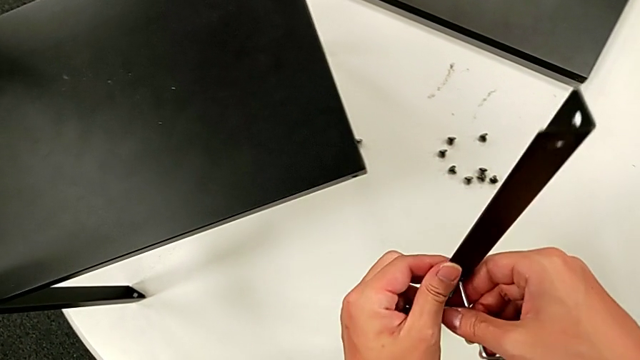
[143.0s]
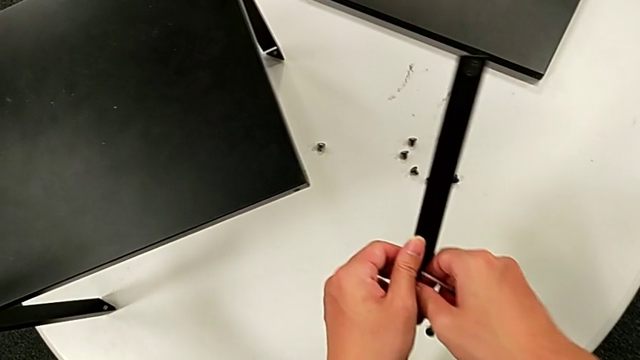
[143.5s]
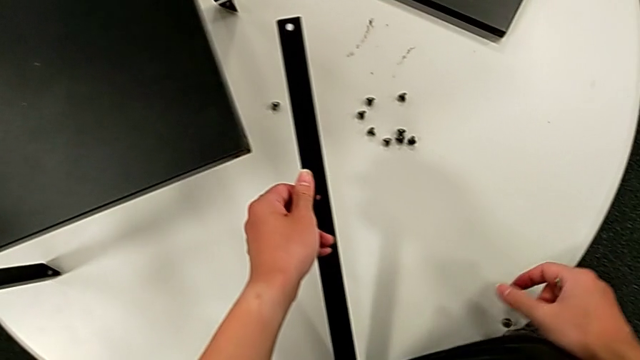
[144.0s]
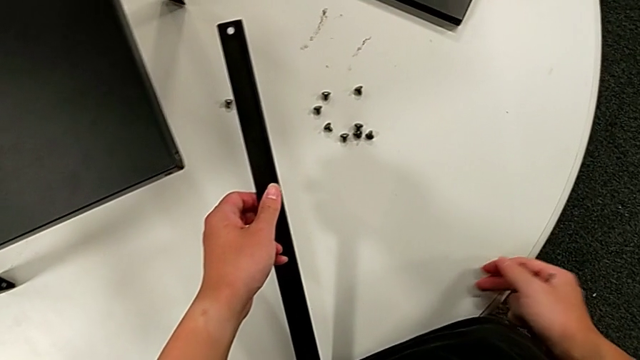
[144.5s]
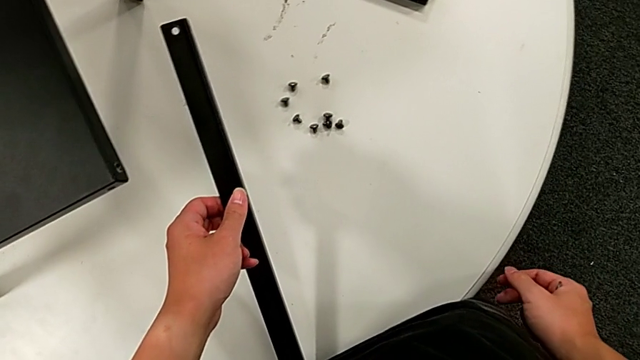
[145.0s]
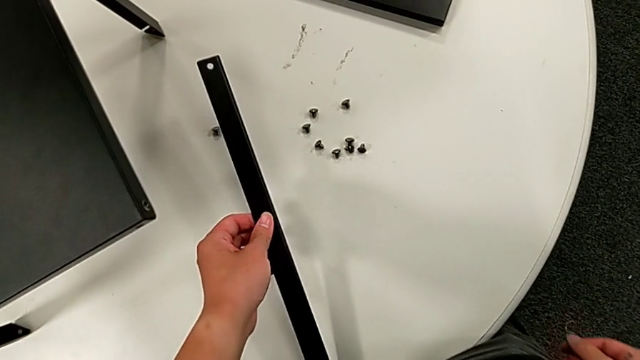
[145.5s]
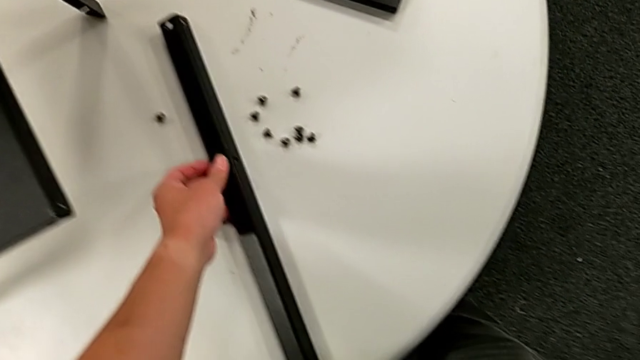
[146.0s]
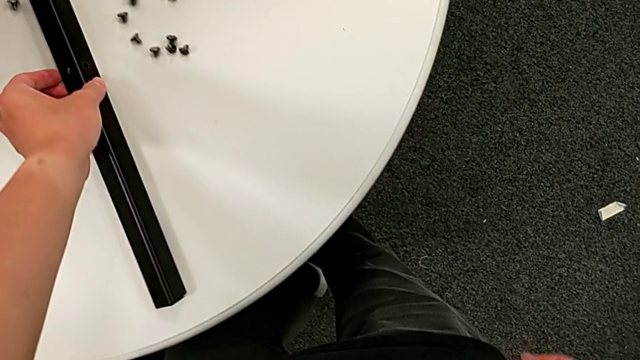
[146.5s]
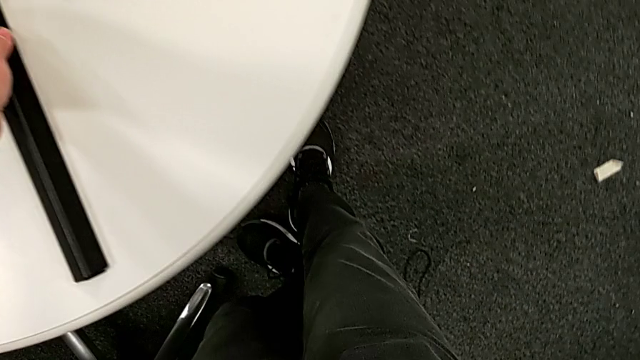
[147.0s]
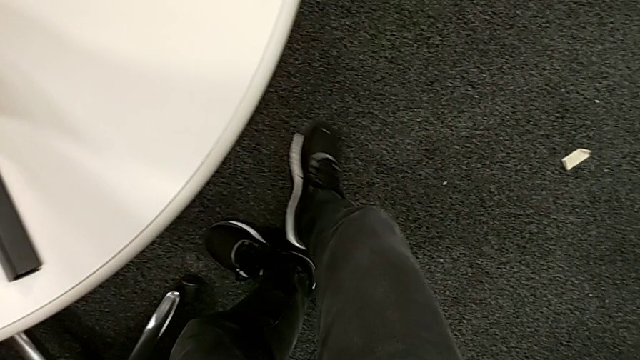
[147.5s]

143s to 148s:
The camera wearer is disassembling the first leg. They disassemble the hex socket head, wrongly drop it and place the first leg.

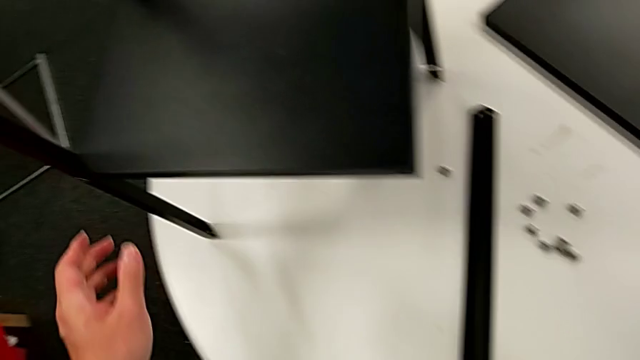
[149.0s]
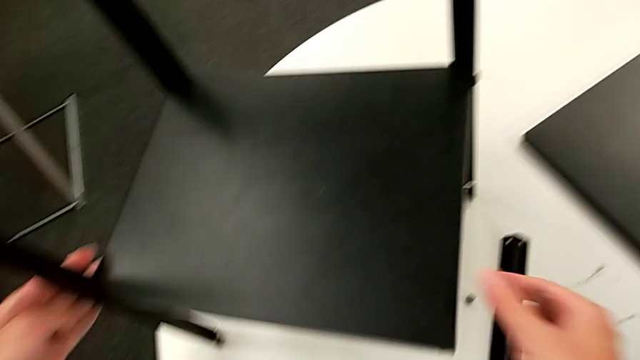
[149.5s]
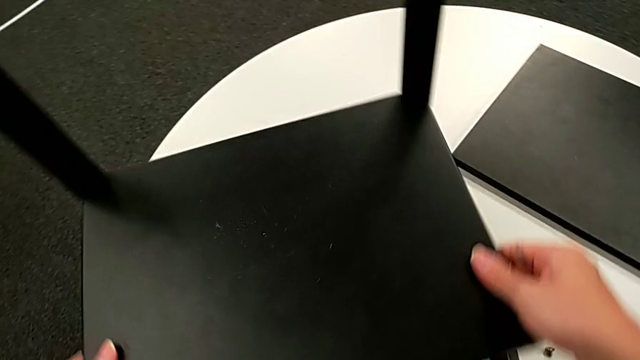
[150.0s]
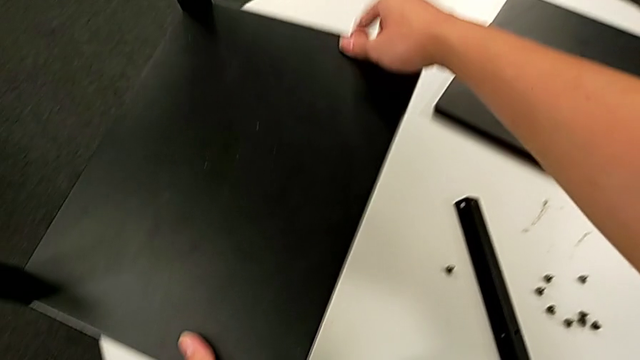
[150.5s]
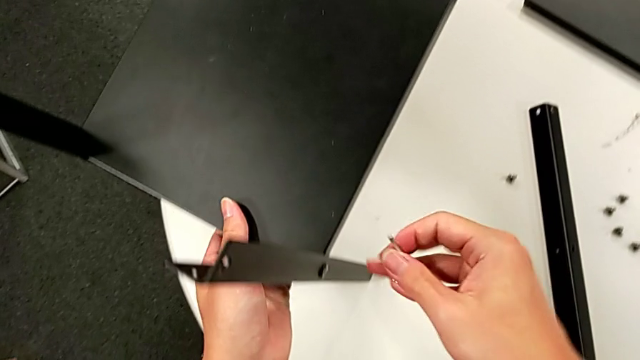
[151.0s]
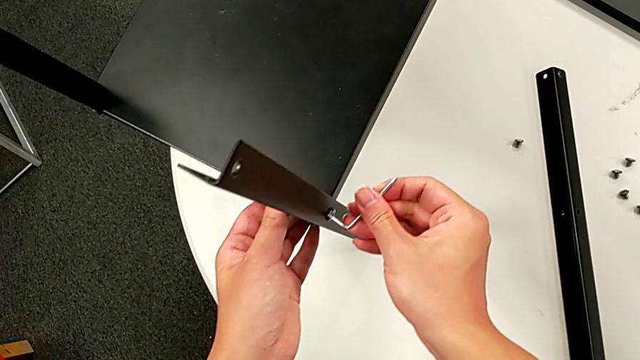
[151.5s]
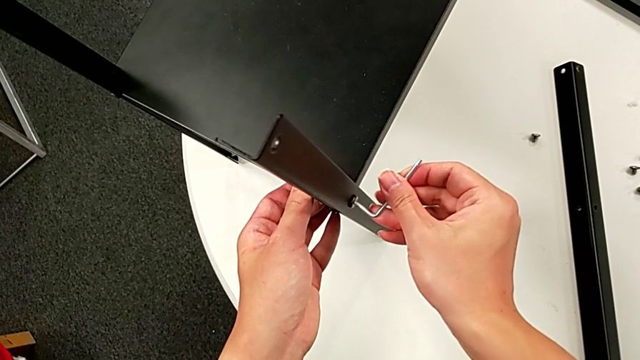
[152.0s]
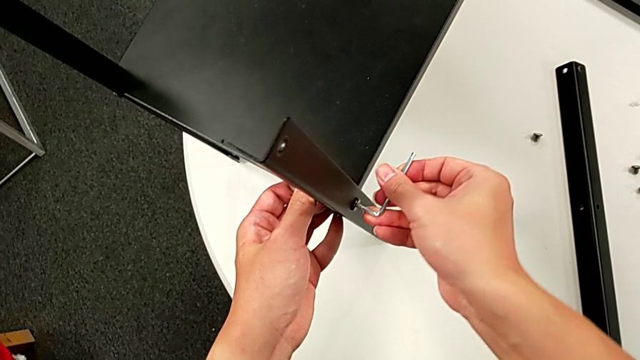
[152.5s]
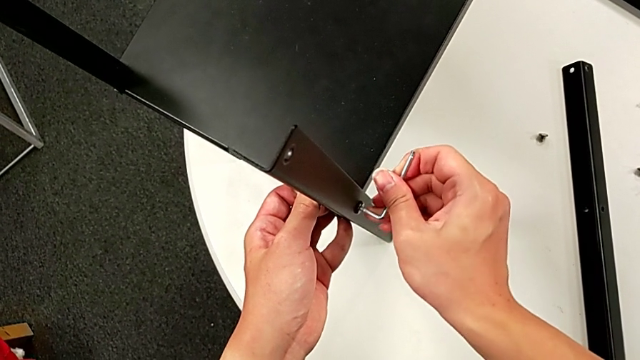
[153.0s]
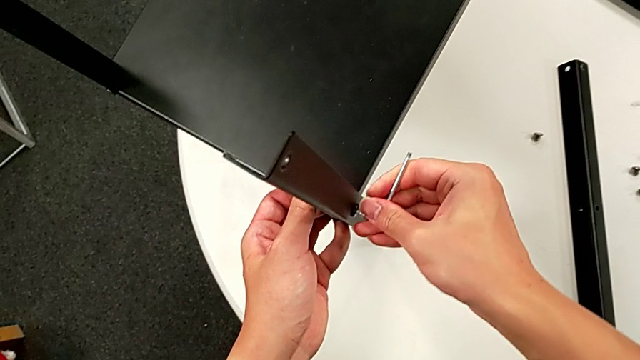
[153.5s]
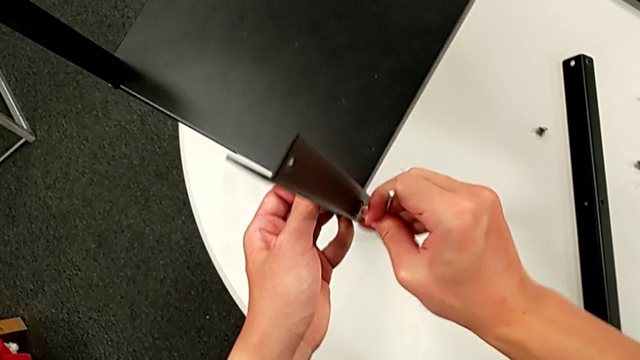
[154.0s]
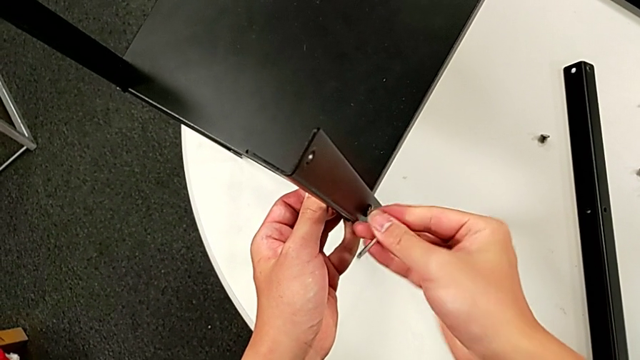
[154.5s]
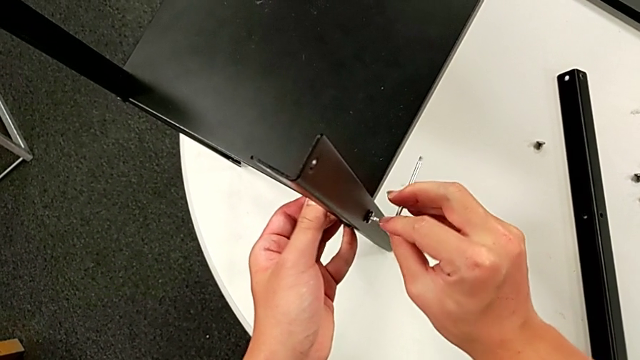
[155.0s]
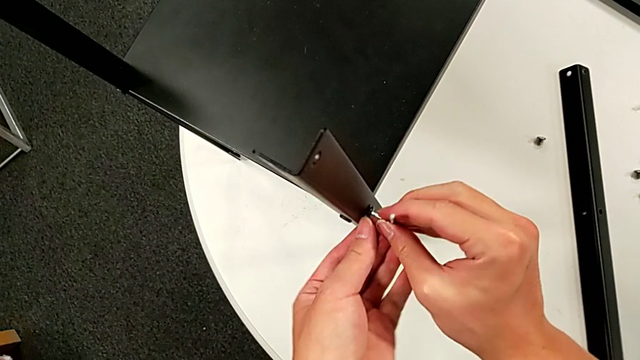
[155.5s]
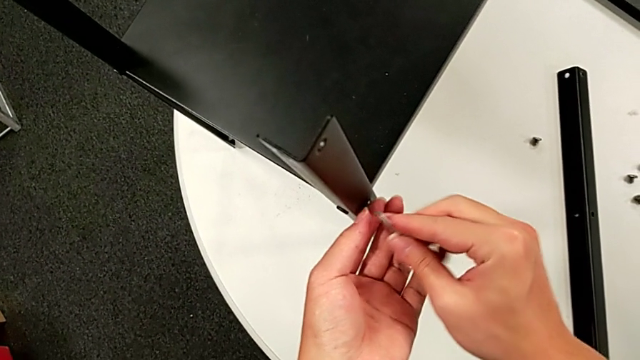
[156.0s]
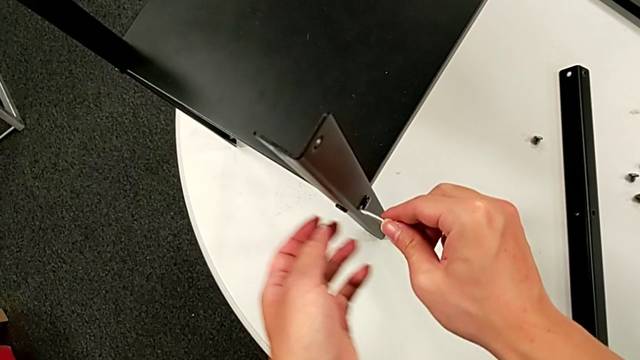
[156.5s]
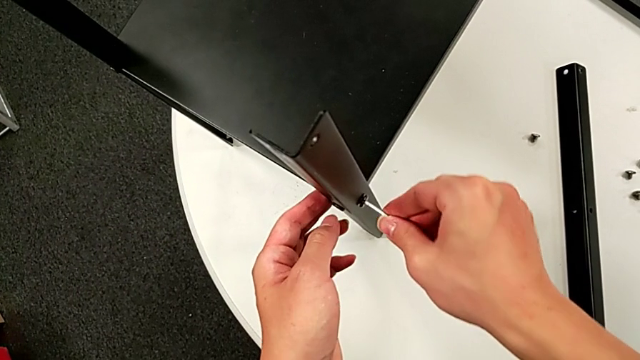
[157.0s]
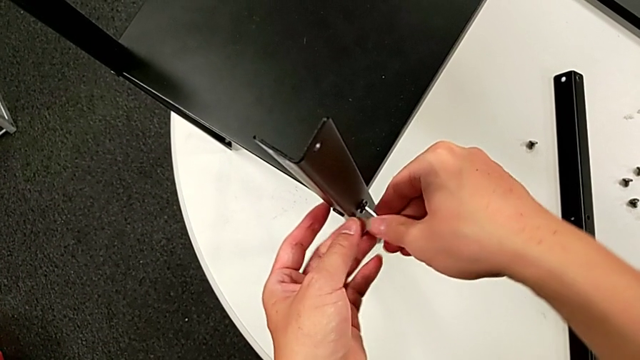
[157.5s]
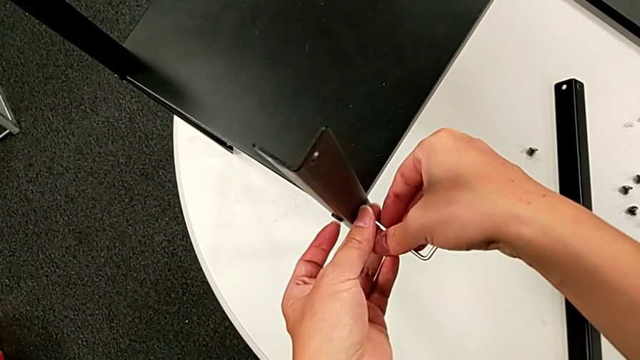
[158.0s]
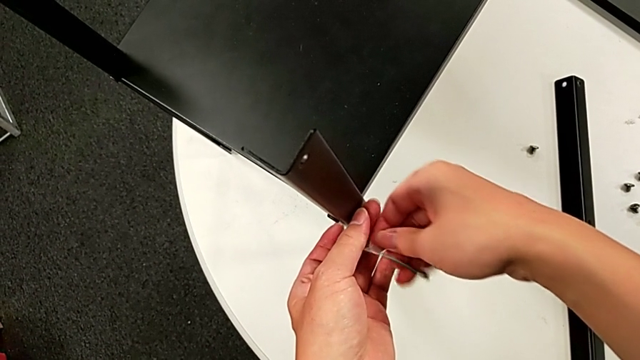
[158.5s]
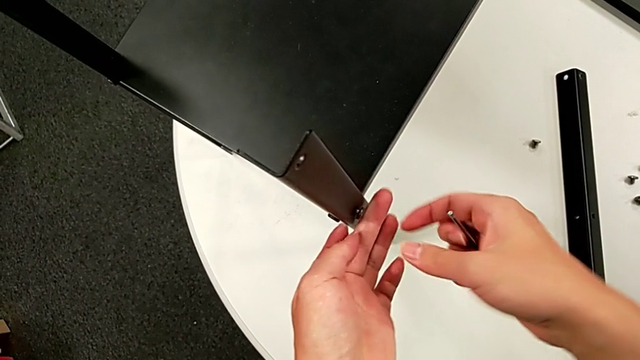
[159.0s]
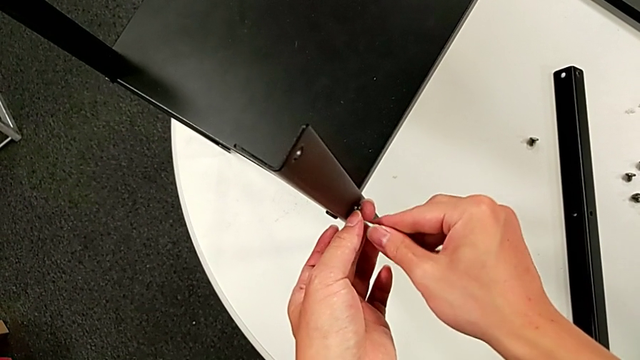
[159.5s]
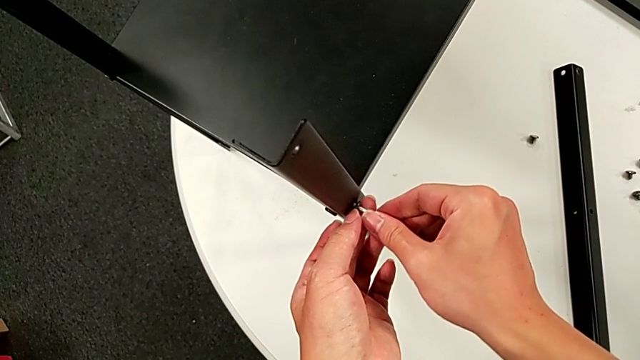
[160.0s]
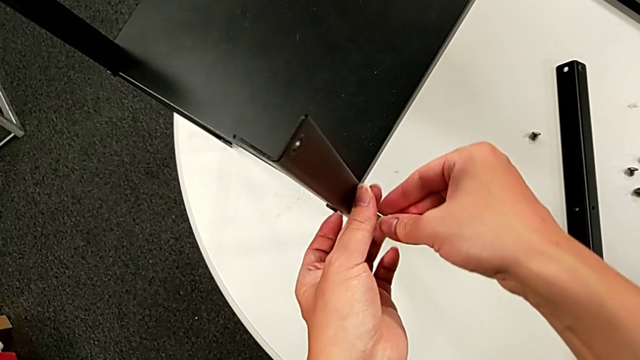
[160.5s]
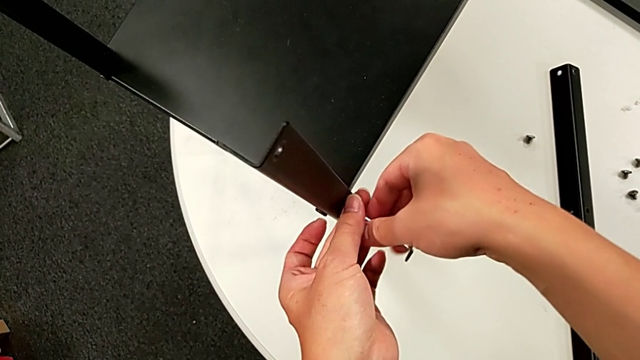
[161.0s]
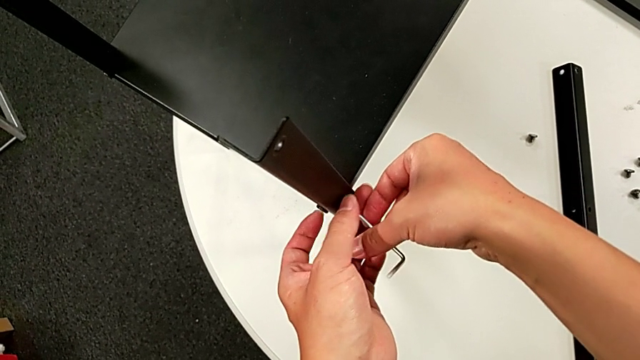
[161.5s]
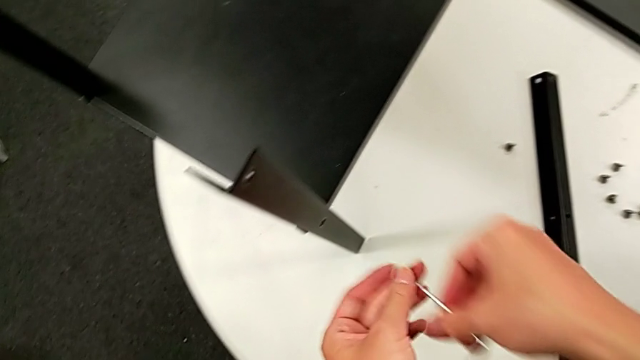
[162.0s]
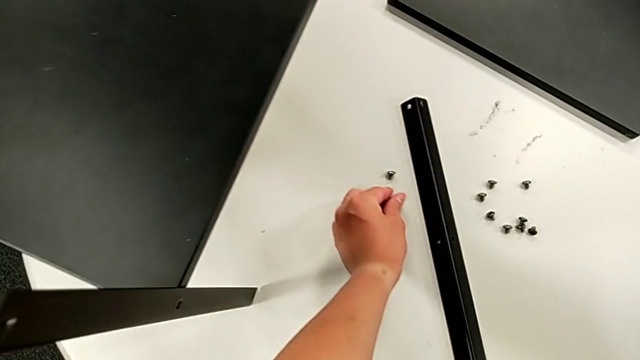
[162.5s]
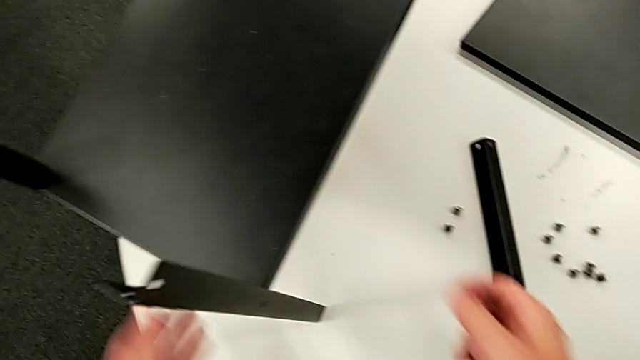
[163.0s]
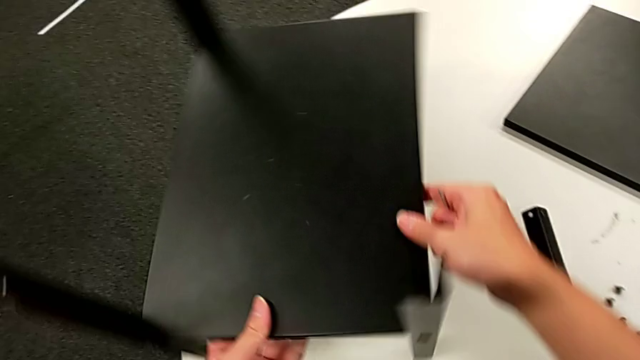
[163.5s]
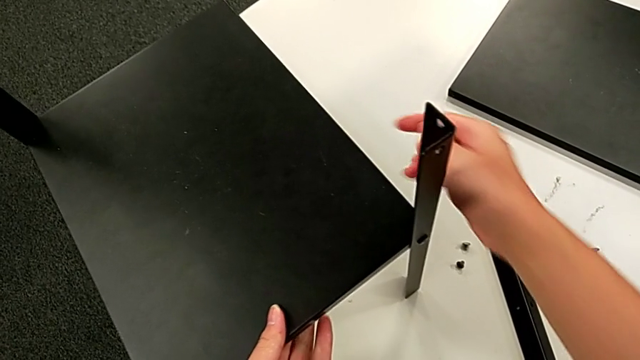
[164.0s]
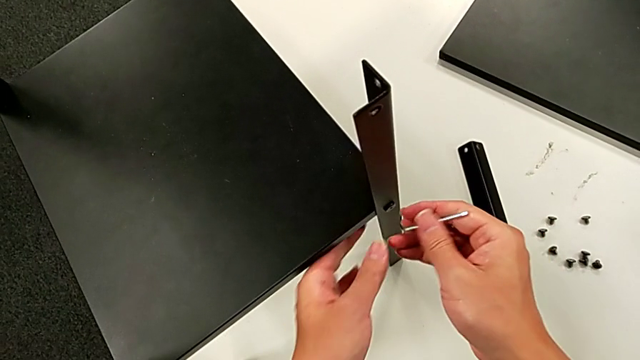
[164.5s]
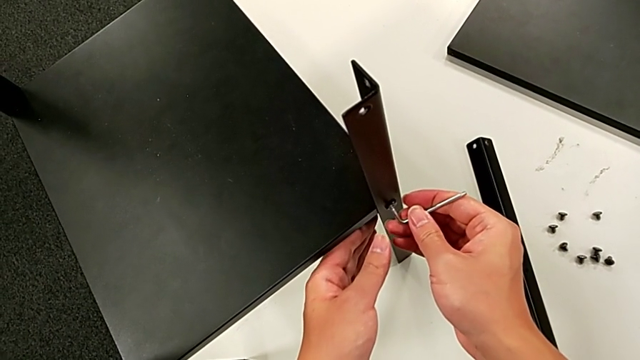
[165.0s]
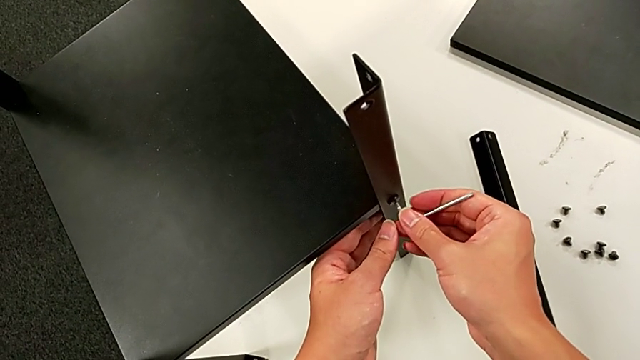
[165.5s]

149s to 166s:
The camera wearer is disassembling the second leg. They approach the nightstand, rotate it, insert the Allen wrench, unscrew the hex socket head, rotate the Allen wrench, unscrew the hex socket head, wrongly drop the Allen wrench, failing to unscrew, insert it, unscrew the hex socket head, disassemble it, withdraw the Allen wrench, place the hex socket head, approach the nightstand, rotate it, approach the hex socket head and insert the Allen wrench.
